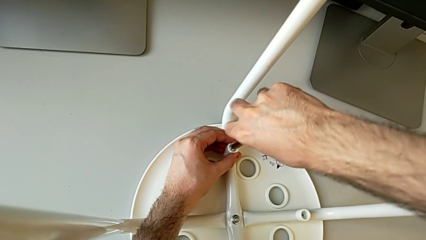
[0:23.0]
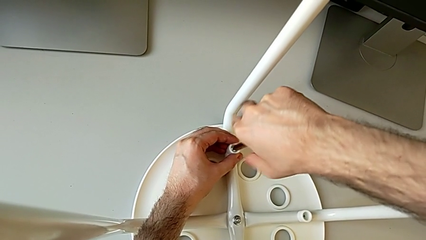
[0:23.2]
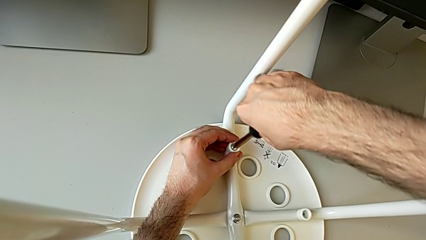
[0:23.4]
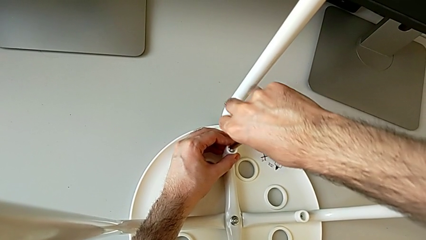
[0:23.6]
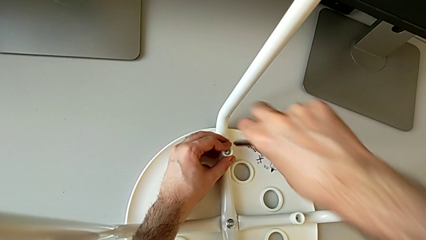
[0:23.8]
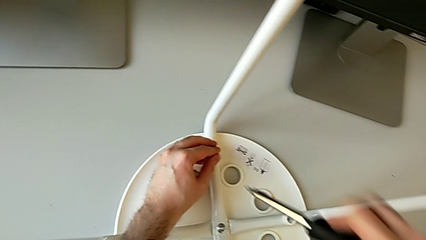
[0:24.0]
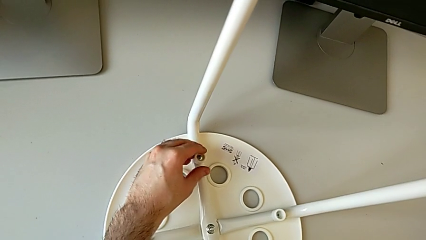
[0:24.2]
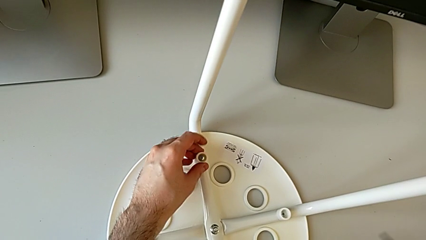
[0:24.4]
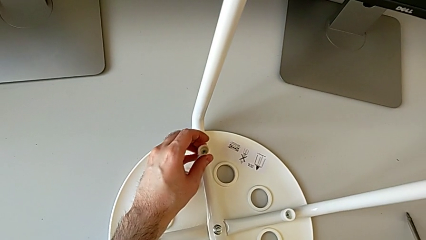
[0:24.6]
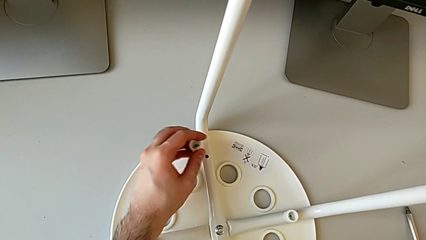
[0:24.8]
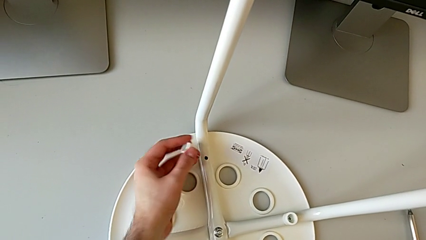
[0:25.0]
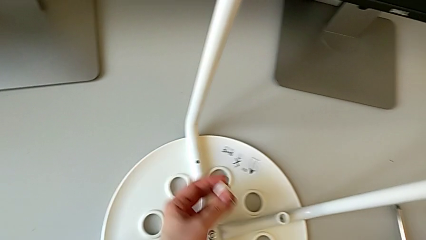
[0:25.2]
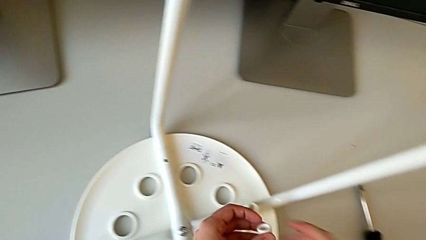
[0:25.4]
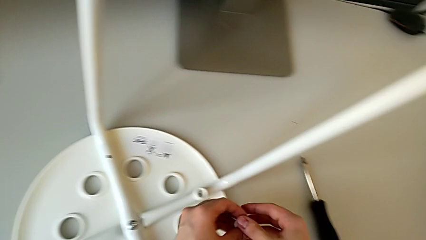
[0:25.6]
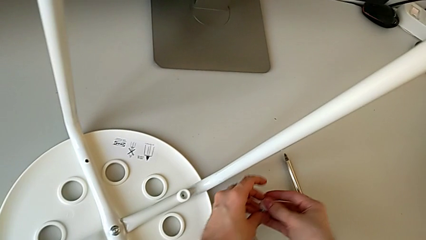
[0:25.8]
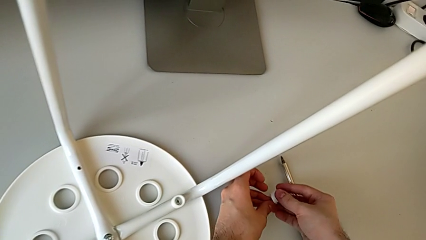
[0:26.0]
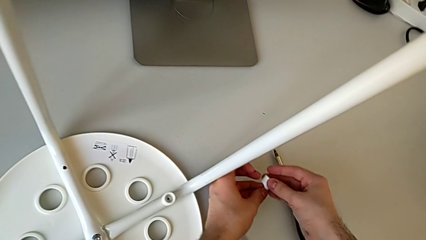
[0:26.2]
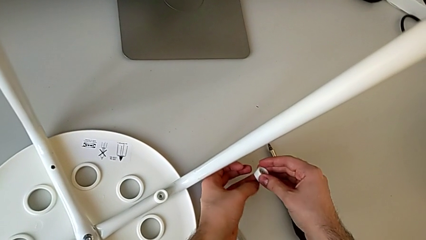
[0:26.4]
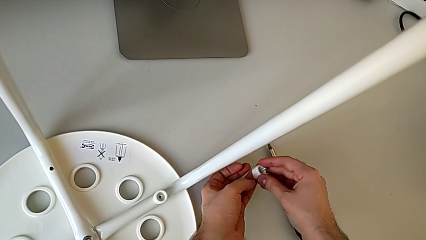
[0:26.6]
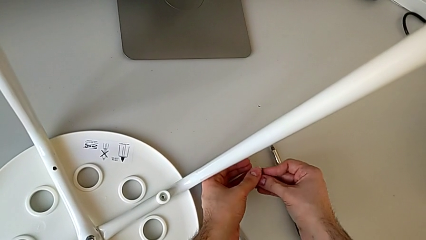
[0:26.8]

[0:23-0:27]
The camera wearer is unscrewing the first screw on the chair leg. They unscrew the first screw, lift the black screwdriver, disassemble the first washer, lift it and disassemble the first screw.

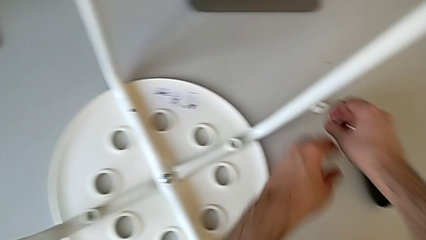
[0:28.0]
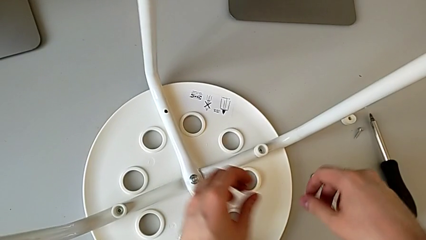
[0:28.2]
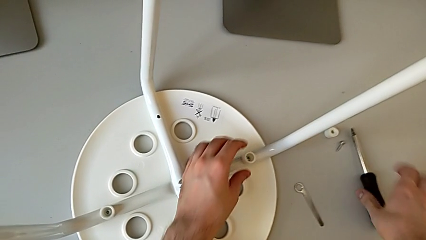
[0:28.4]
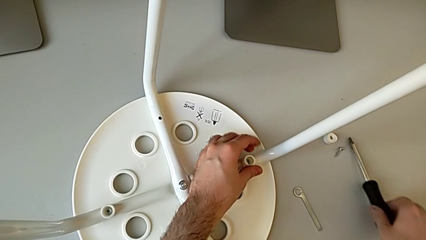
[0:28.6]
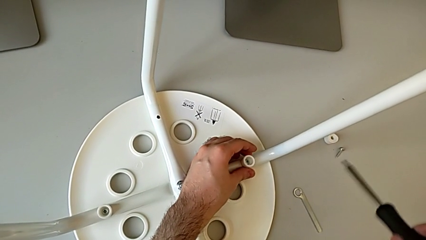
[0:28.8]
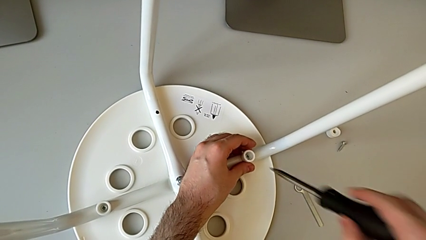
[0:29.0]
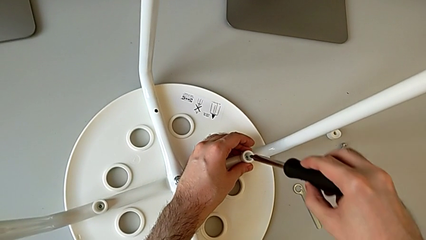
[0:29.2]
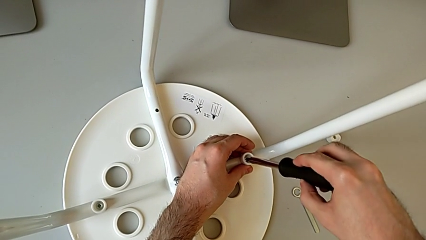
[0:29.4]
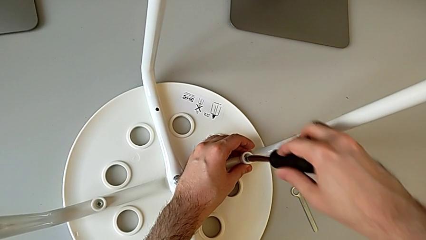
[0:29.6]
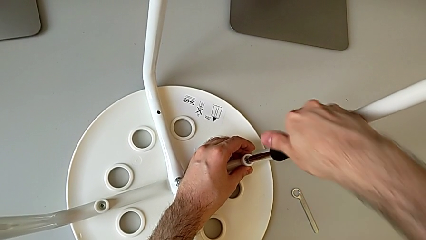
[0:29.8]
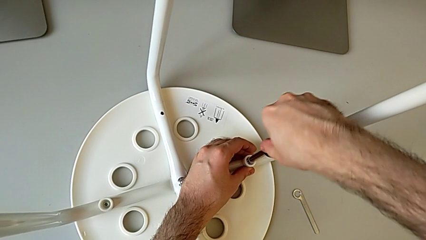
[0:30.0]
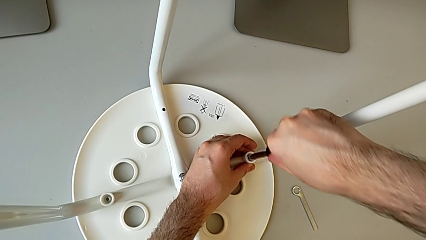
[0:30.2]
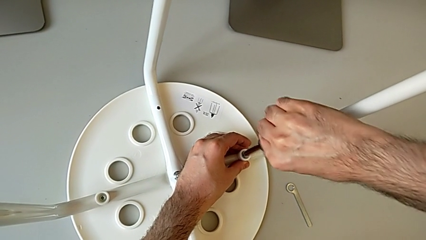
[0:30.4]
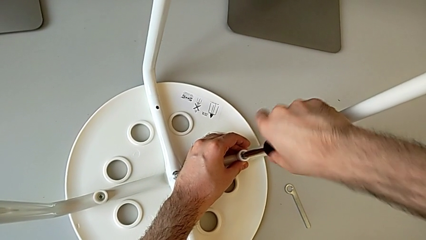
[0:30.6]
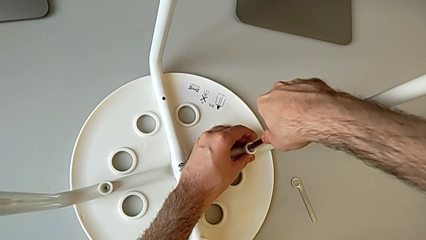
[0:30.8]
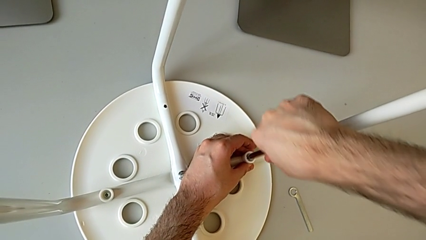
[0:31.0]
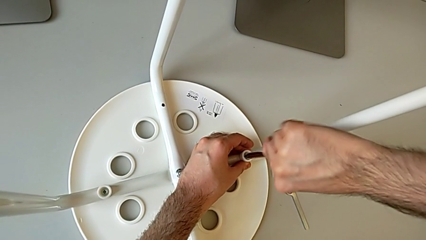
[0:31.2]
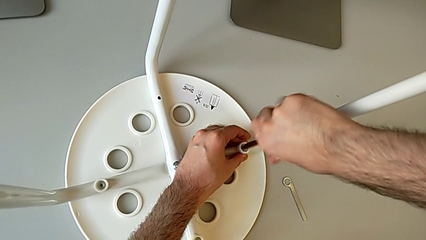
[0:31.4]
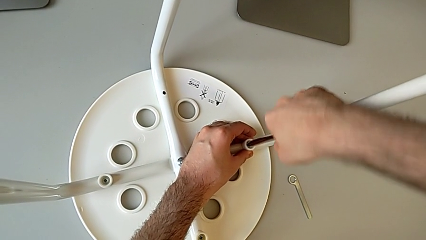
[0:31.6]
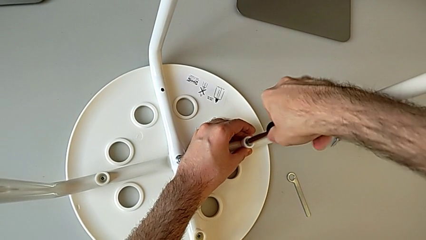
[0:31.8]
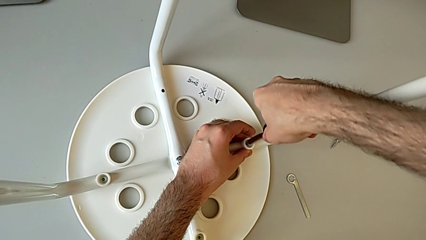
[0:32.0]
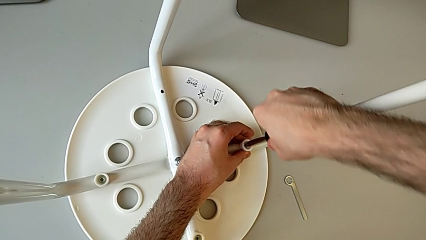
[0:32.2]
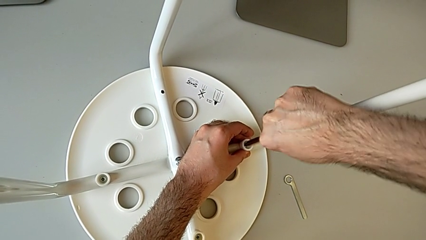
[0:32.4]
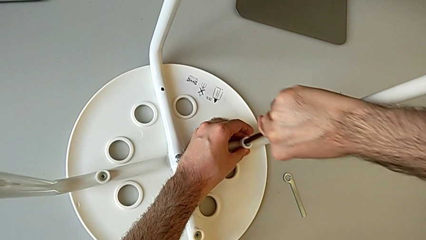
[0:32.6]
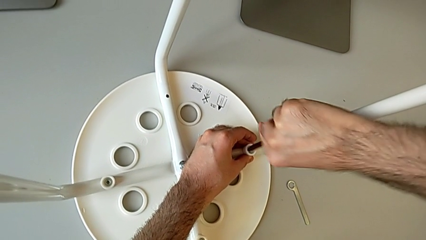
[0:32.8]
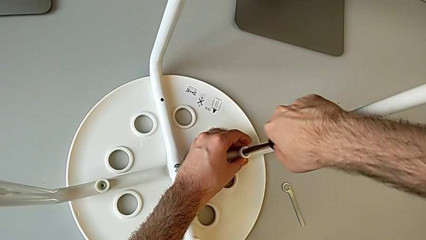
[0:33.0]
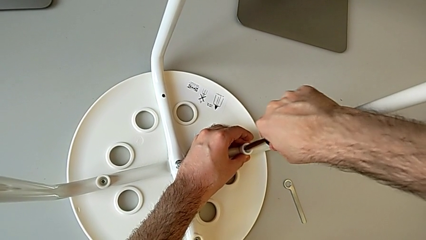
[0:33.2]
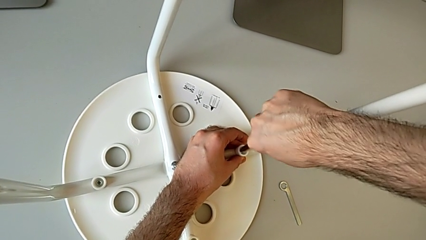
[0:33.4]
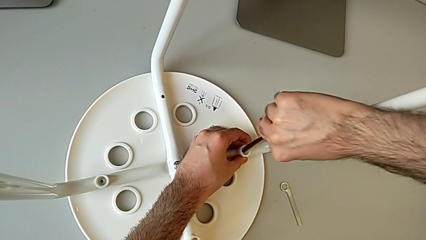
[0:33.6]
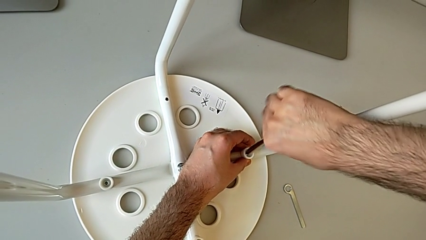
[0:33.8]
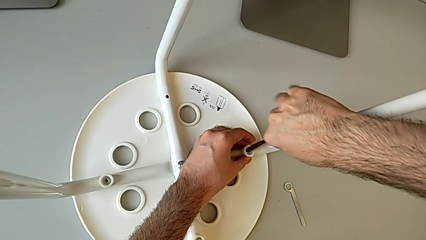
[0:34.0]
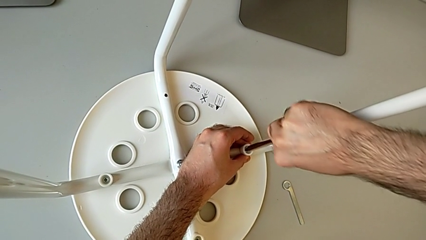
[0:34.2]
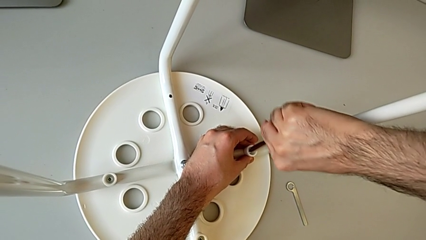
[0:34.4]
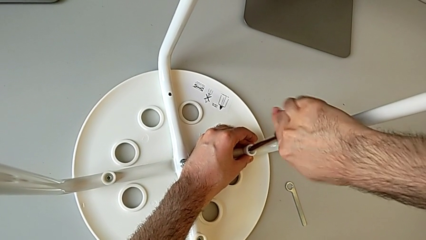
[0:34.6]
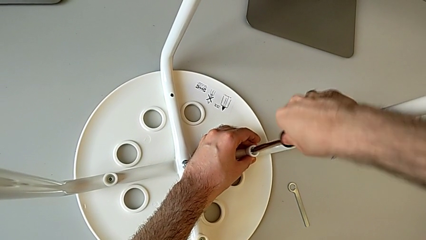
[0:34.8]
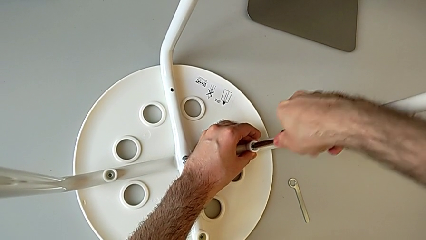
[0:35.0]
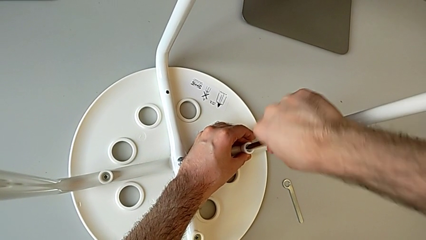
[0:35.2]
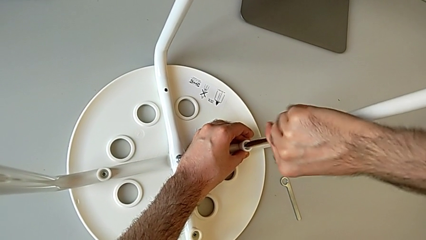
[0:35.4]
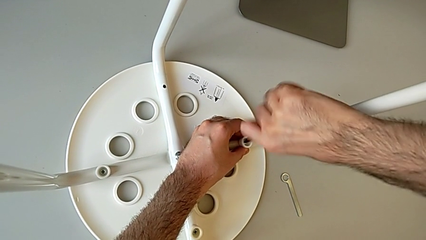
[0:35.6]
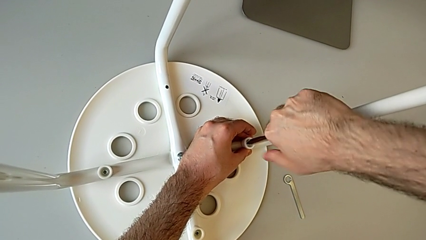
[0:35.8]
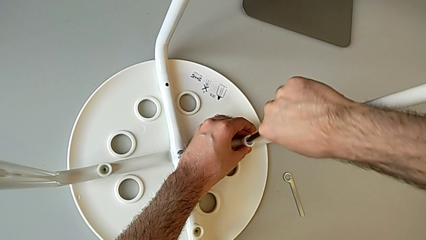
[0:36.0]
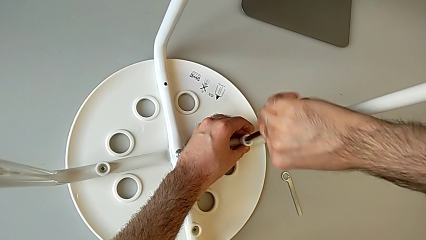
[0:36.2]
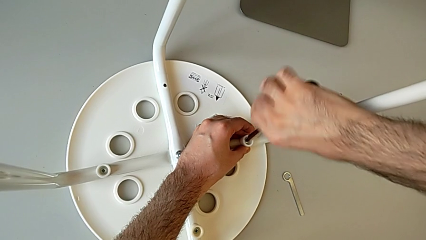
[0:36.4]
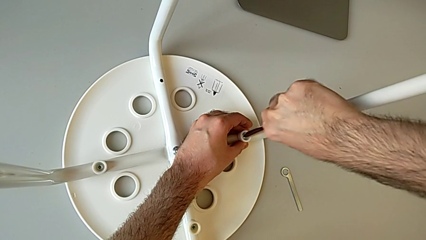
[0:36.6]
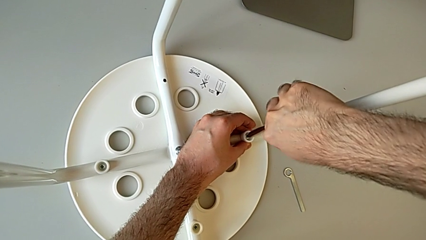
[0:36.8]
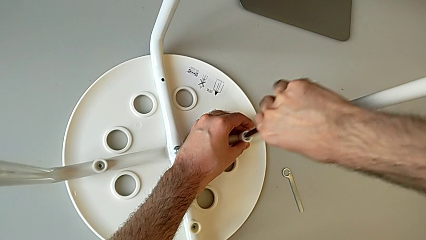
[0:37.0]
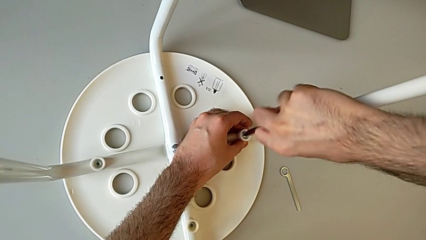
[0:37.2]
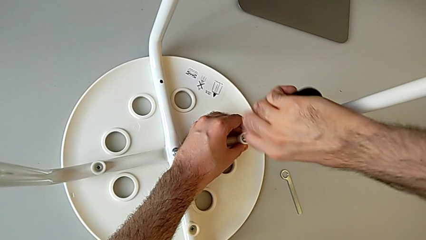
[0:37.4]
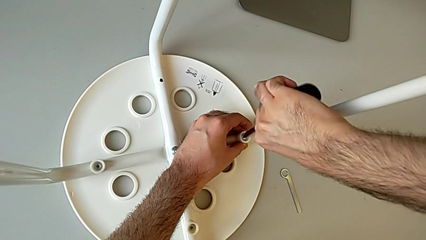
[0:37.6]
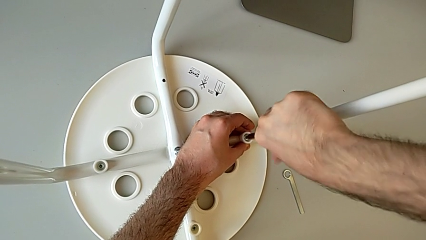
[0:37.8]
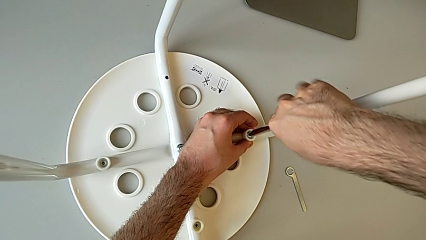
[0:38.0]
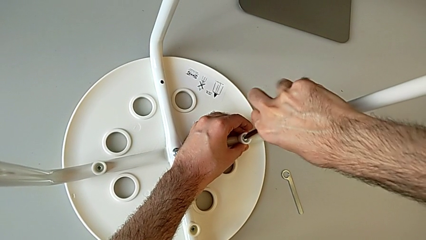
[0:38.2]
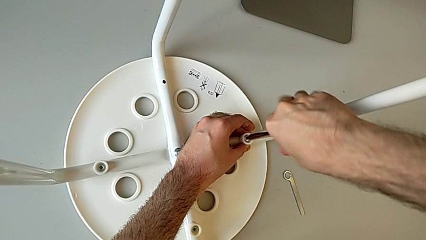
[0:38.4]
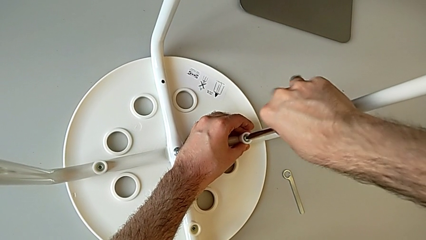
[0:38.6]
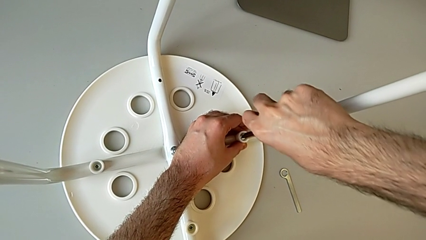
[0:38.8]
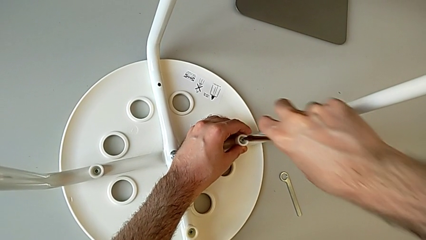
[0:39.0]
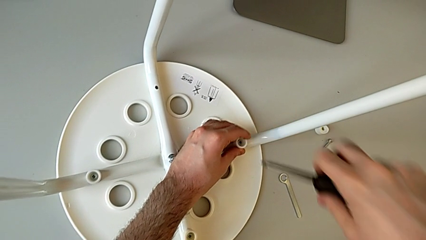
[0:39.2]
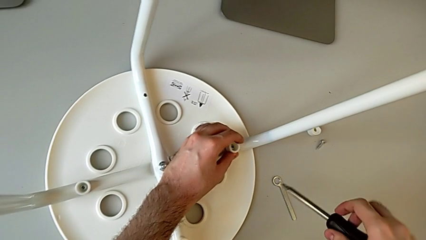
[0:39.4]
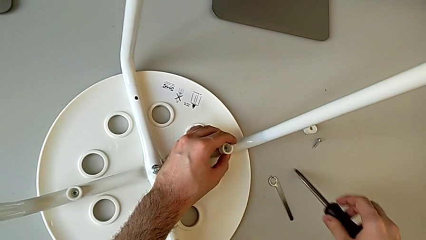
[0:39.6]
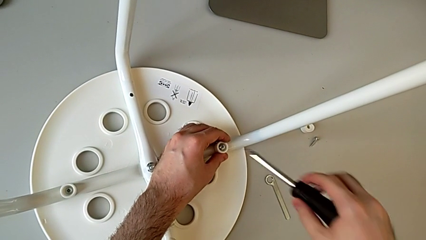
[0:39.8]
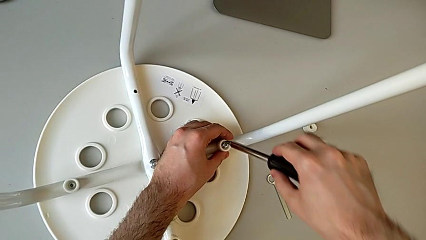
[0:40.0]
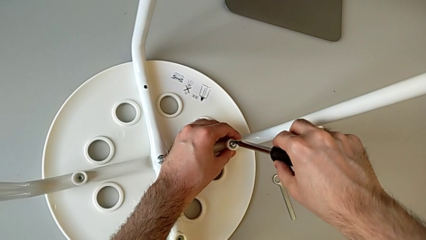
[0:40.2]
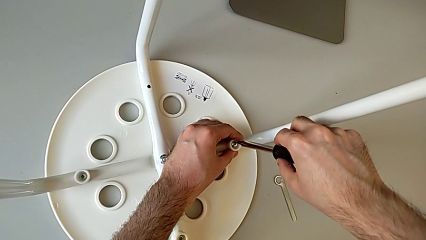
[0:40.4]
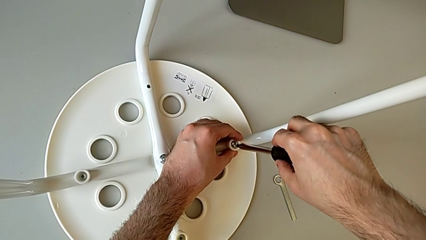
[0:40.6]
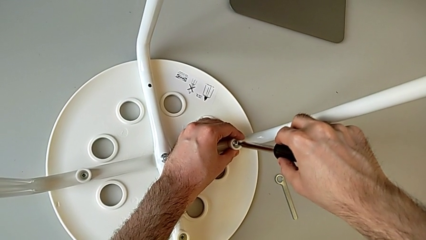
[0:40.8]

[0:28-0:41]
The camera wearer is unscrewing the second screw on the leg of the chair. They place the first washer, grab the black screwdriver, insert the second screw, unscrew the screw, lift the black screwdriver and insert the second screw.
